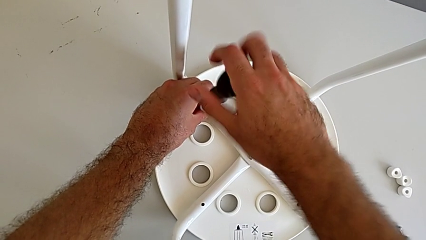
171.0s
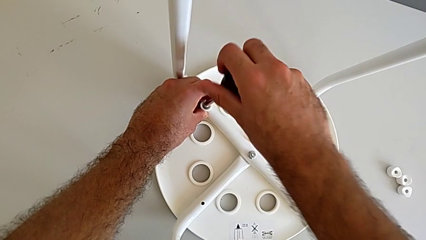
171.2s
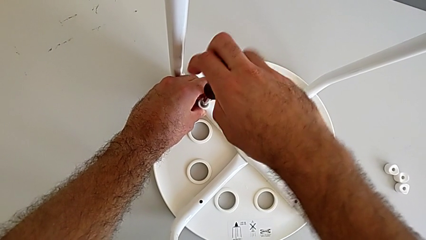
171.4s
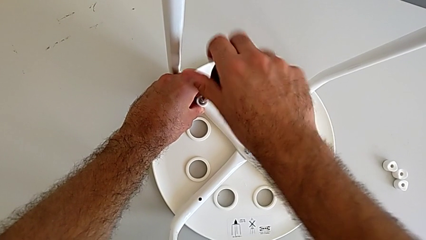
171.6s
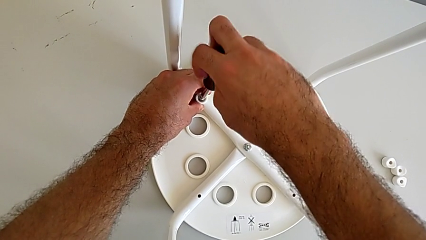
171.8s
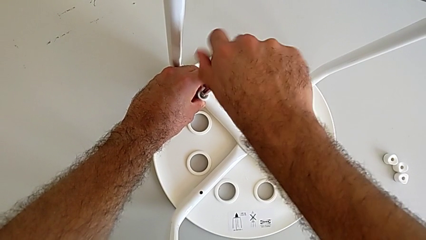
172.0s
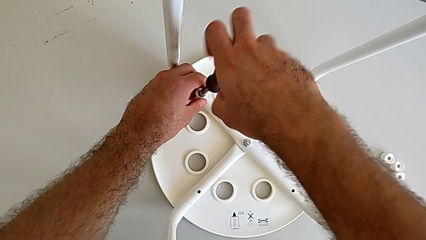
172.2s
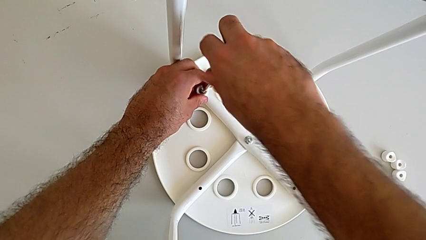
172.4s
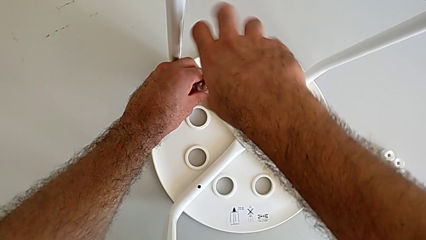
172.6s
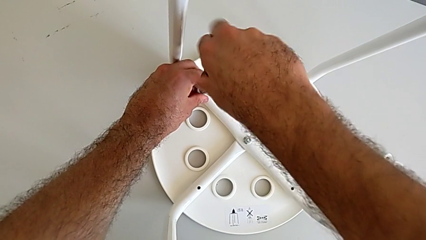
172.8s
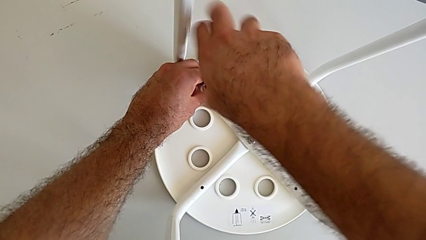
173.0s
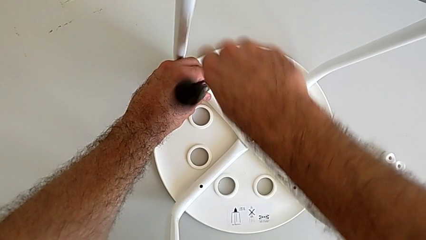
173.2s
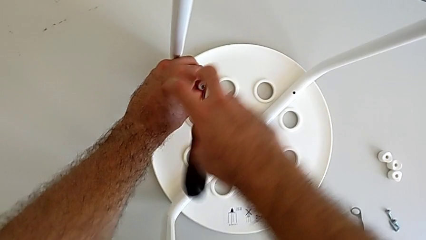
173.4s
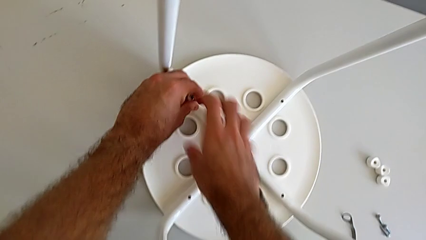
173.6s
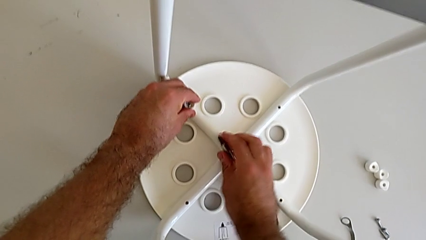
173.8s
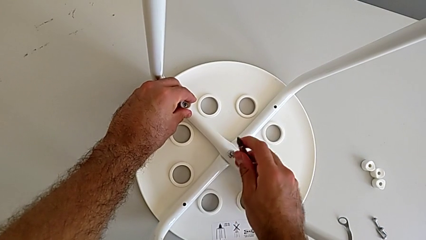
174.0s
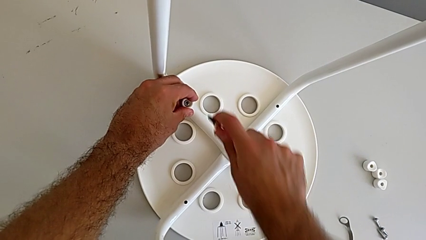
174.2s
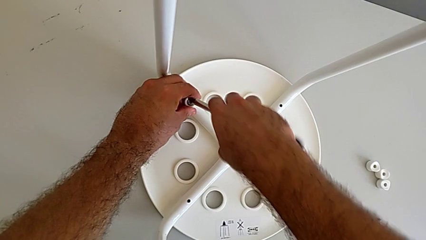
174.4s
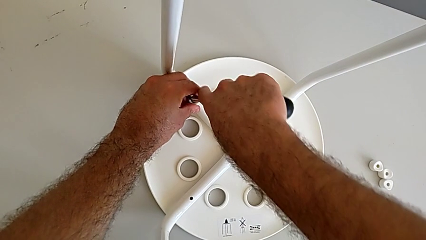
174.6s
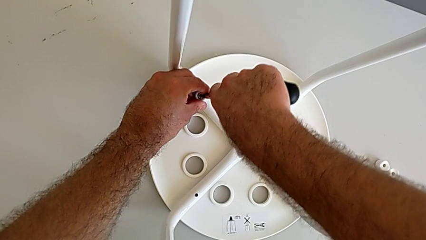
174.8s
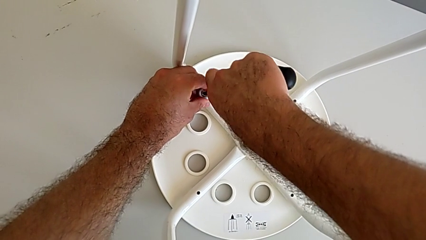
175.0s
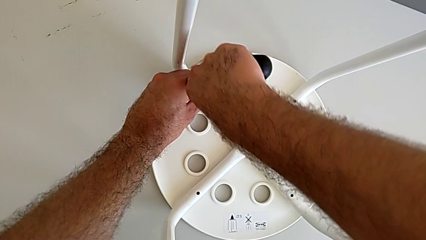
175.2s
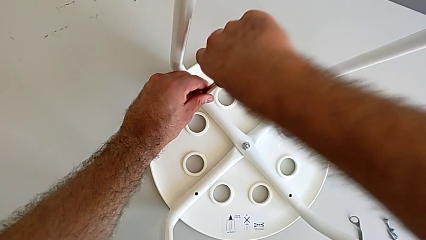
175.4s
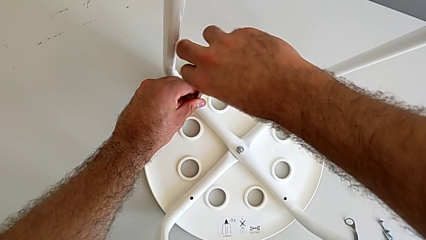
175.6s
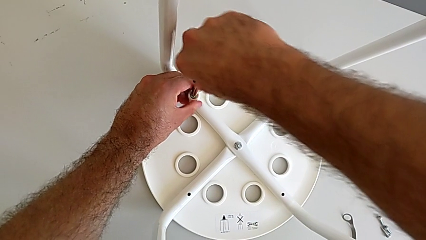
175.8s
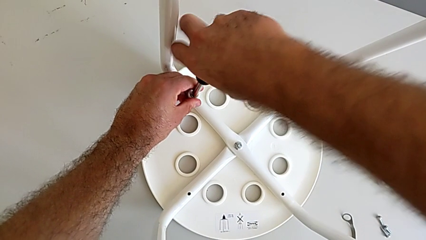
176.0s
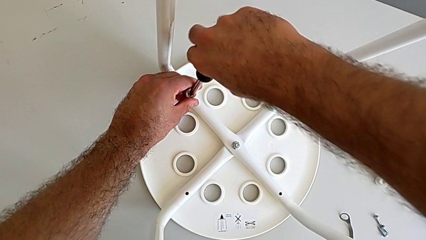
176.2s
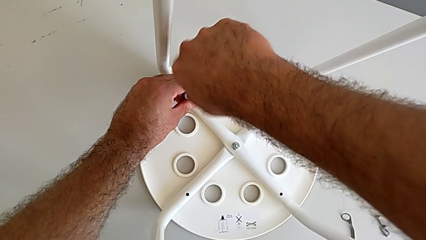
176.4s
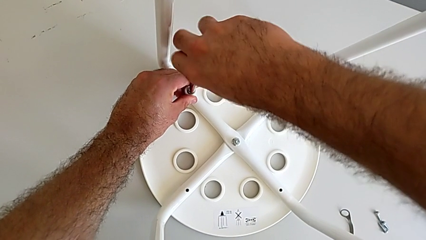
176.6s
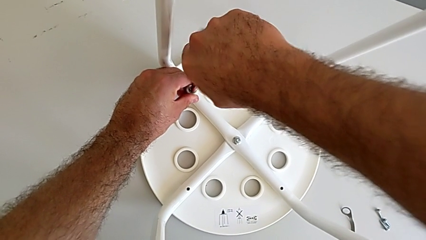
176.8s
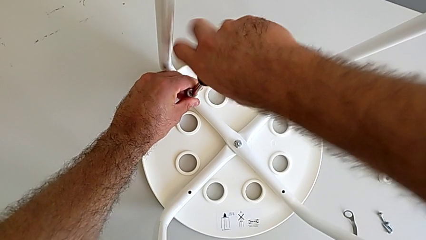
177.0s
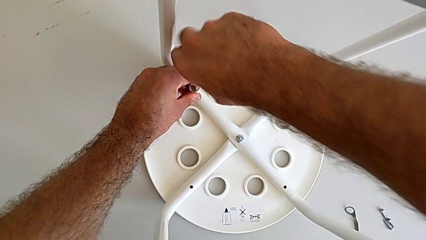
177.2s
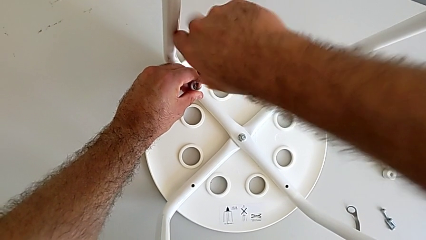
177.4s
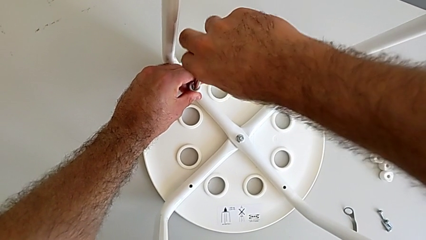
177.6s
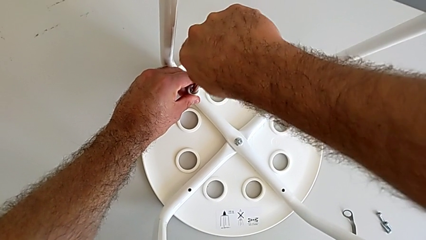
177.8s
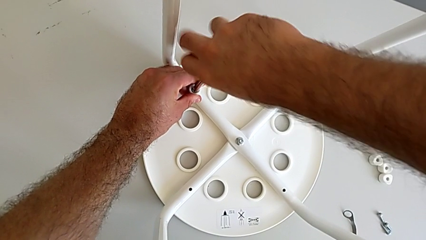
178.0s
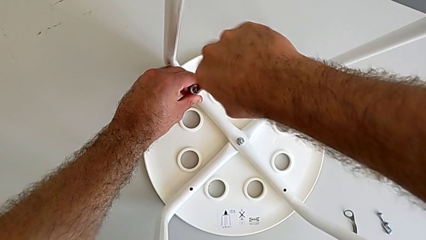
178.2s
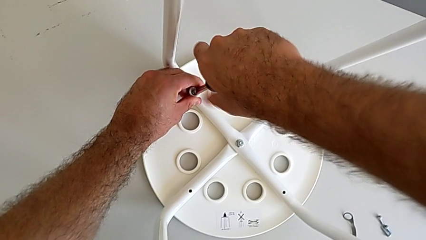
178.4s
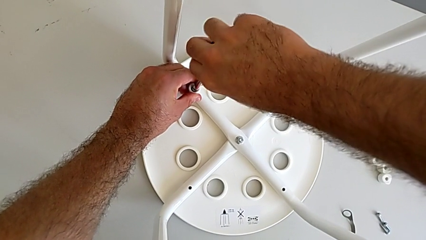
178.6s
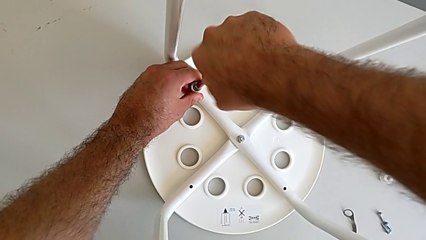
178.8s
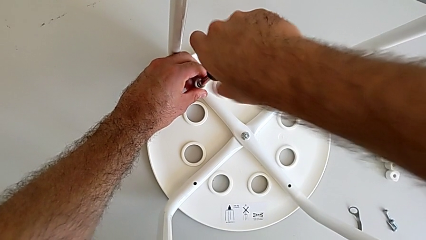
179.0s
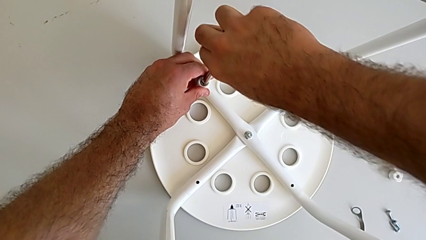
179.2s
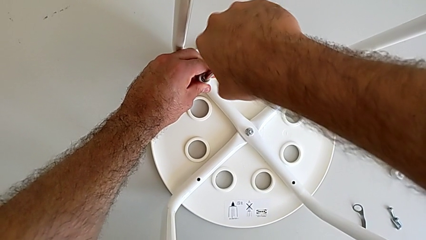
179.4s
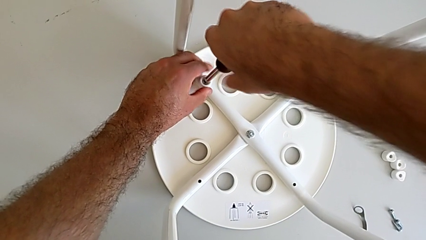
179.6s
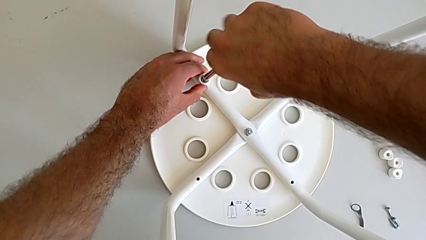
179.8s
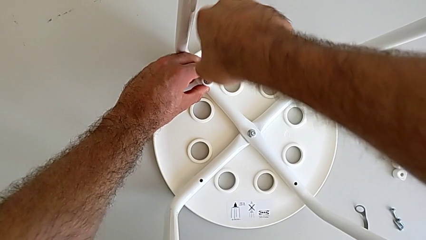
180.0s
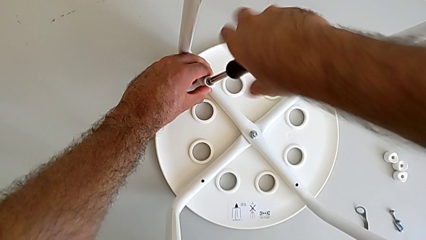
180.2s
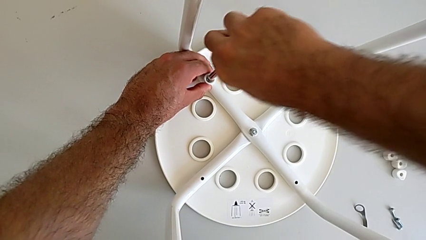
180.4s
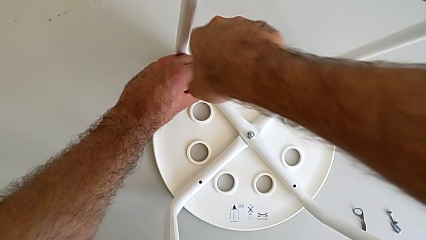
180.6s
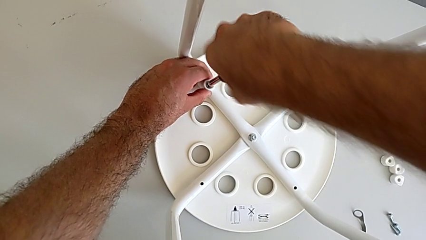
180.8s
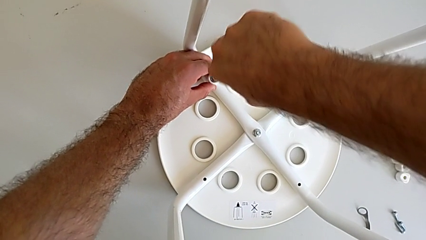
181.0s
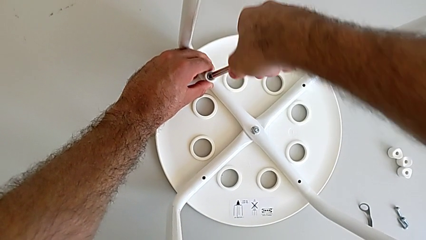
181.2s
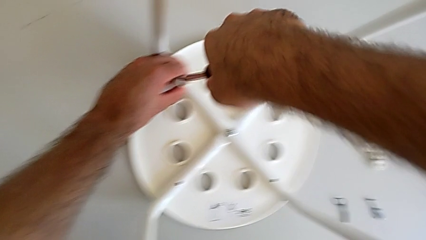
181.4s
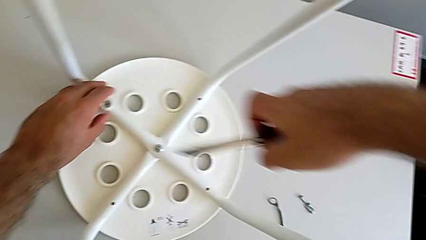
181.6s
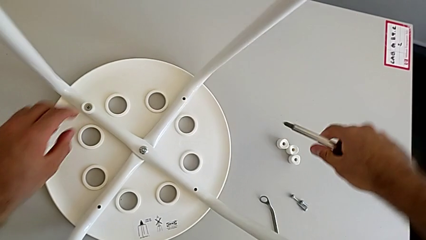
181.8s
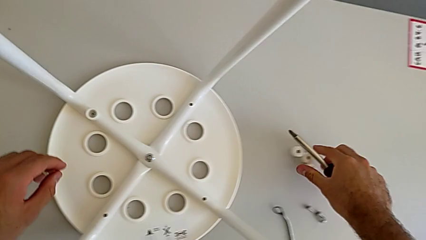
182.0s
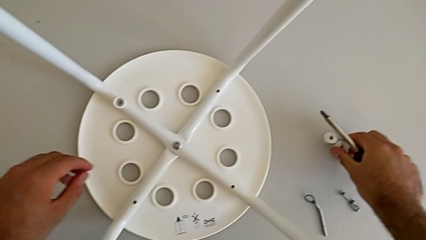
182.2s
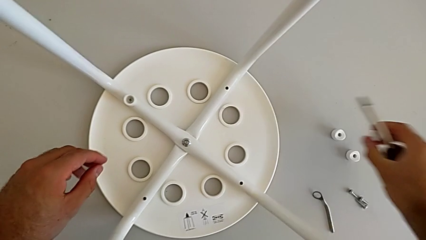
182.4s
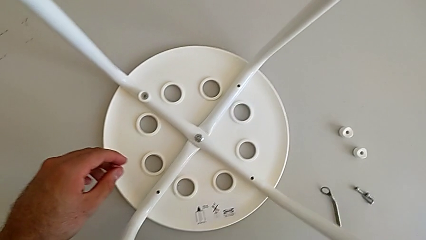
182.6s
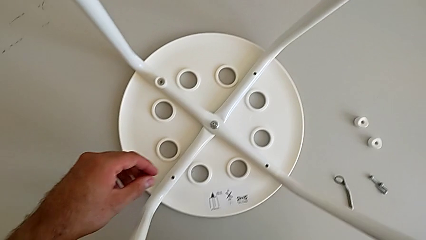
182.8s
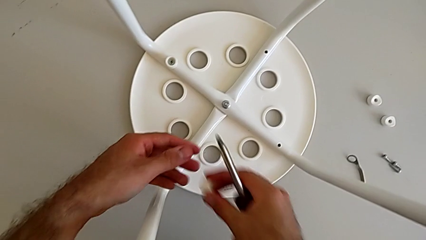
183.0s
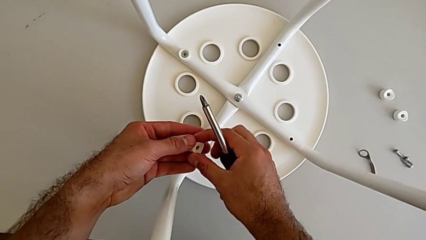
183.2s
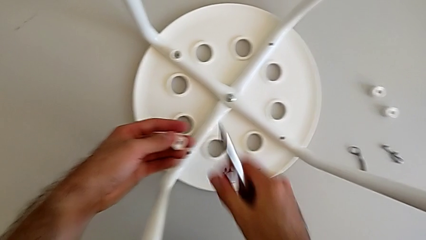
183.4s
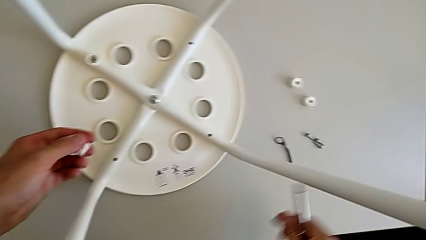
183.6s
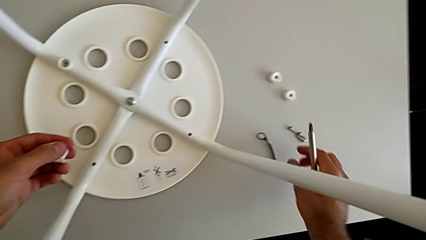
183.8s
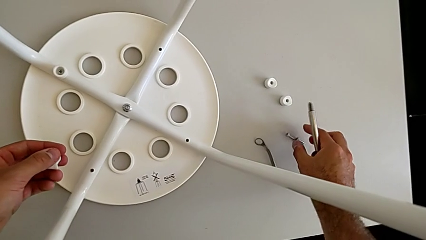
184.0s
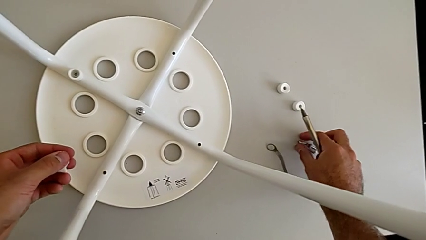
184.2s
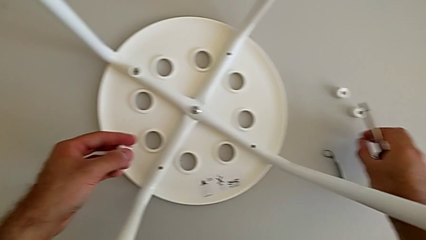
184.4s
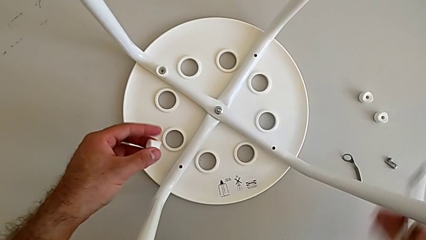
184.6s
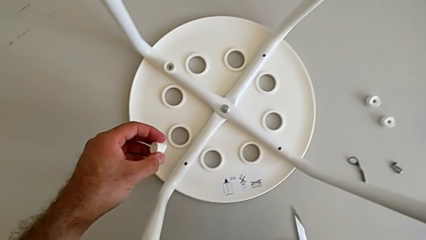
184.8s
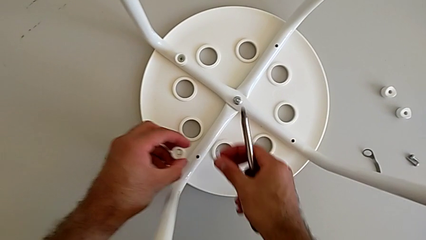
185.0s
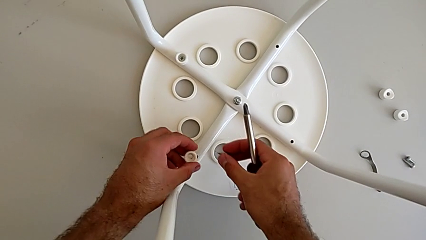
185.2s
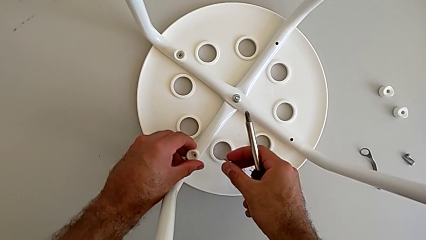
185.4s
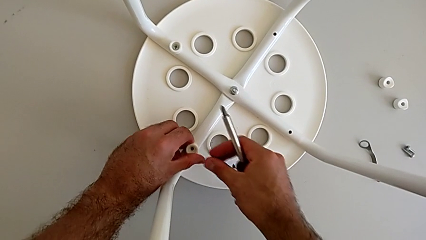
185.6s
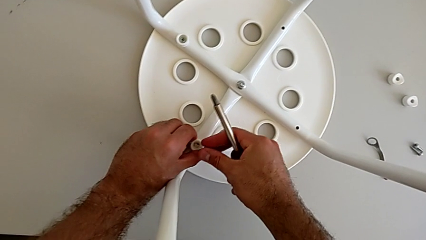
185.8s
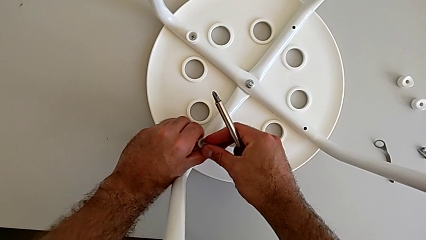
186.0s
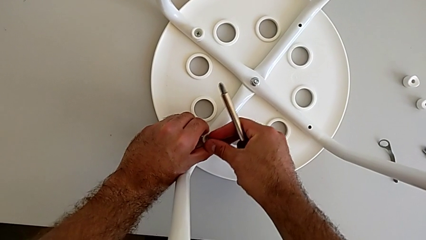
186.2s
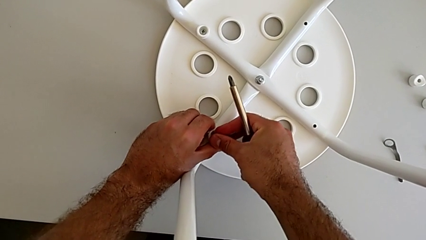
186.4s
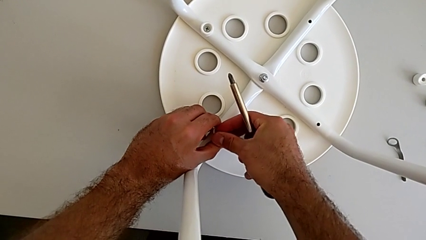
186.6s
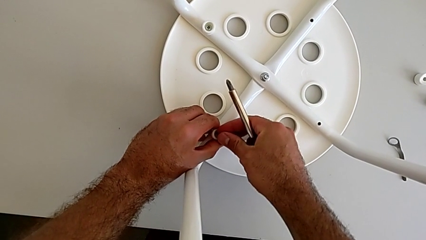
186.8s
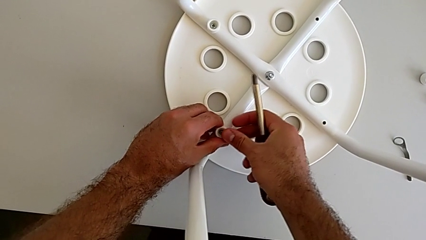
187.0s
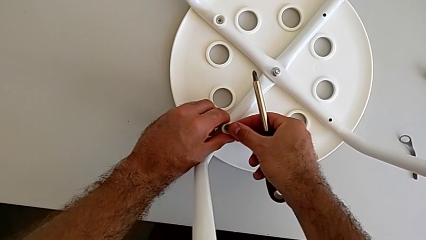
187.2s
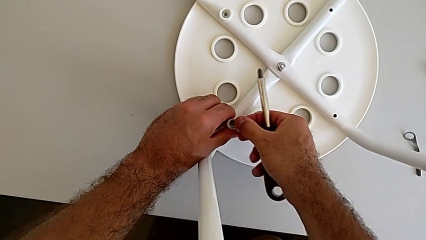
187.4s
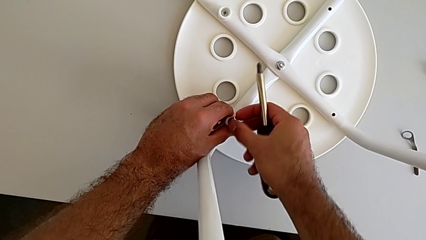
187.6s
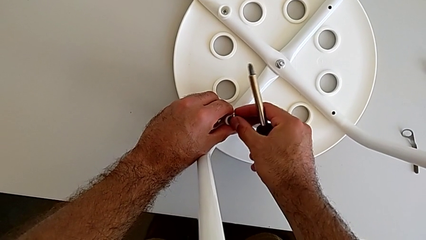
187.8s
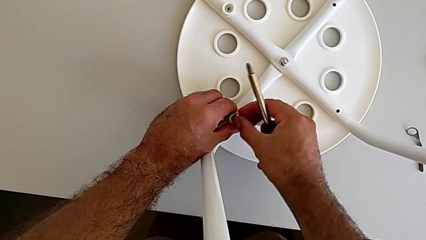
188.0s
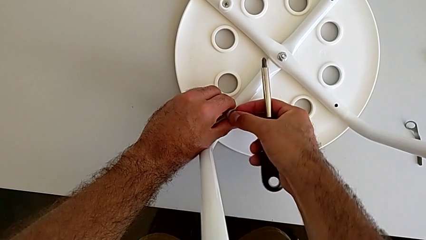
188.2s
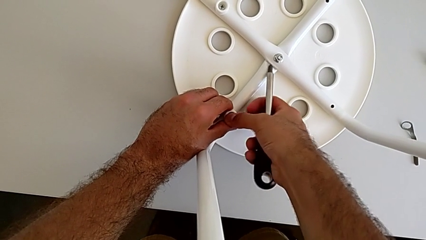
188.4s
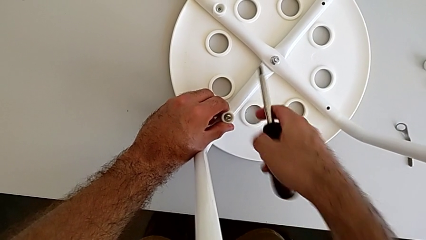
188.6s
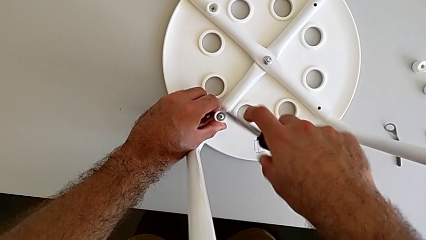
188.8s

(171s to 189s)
The camera wearer is assembling the seat. They screw the screw, wrongly drop the screwdriver, insert it, screw the screw, withdraw the screwdriver, grab the washer, grab the screw, align the washer and insert the screw.
